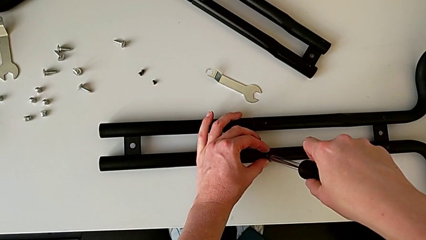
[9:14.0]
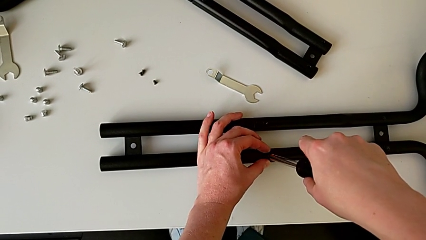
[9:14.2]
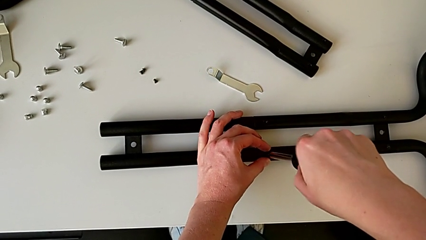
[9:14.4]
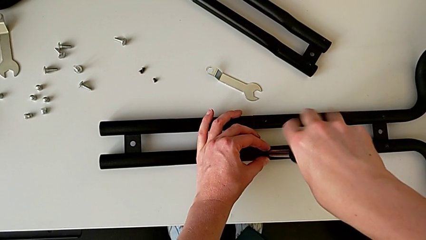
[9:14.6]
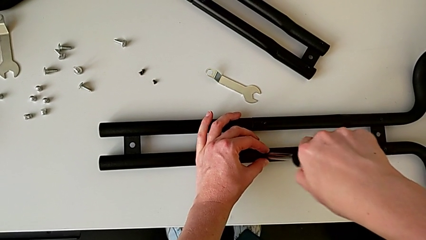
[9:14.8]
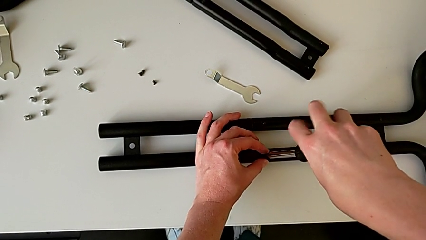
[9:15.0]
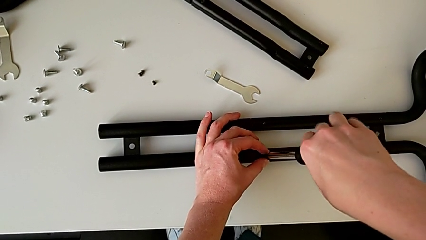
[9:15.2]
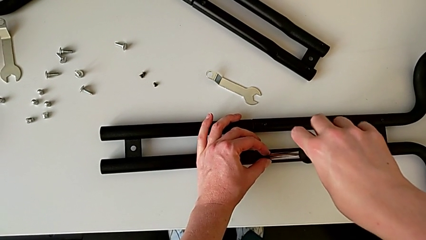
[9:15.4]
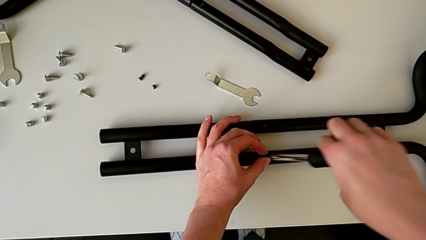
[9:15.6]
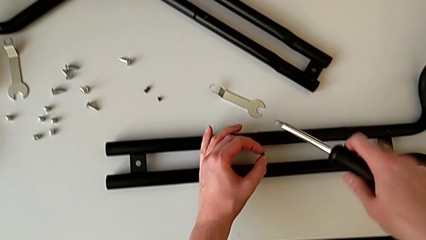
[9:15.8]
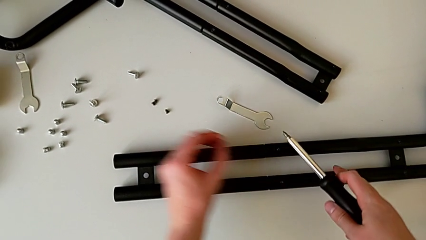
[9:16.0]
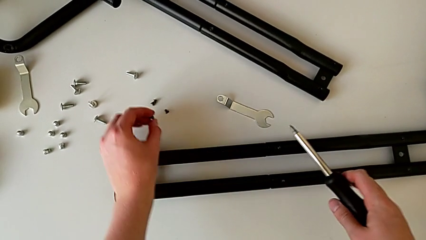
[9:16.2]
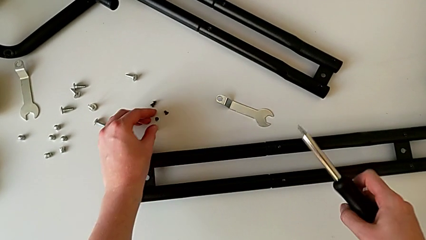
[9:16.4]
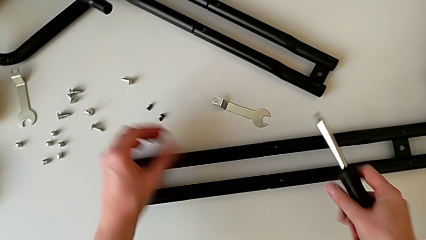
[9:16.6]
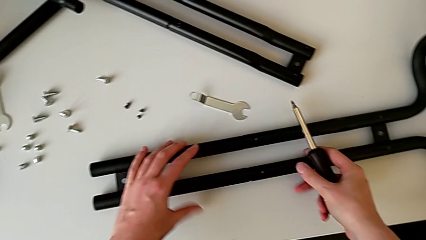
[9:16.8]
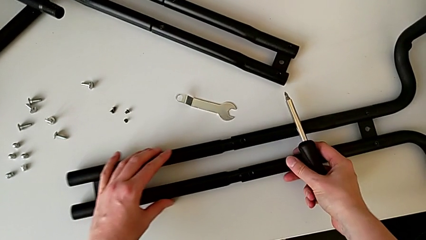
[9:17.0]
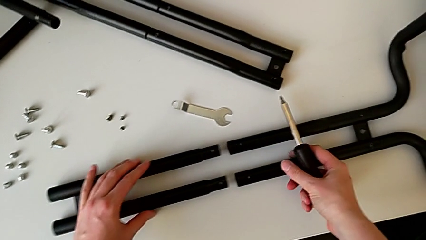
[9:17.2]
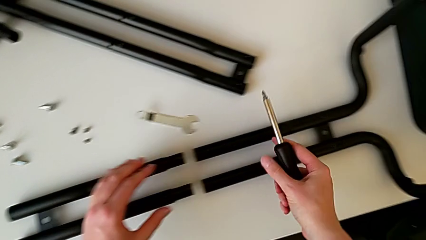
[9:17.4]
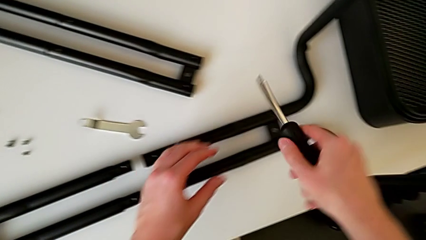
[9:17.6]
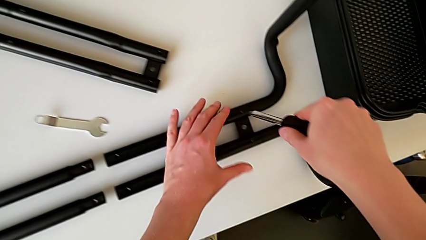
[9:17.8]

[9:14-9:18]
The camera wearer is unscrewing the bar and the base frame. They unscrew the fourth half frame, place the fourth screw and disassemble the half frame.

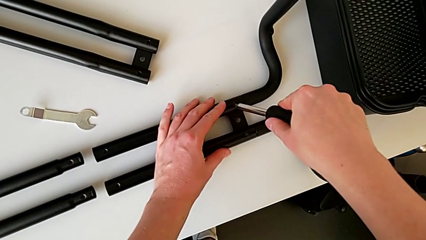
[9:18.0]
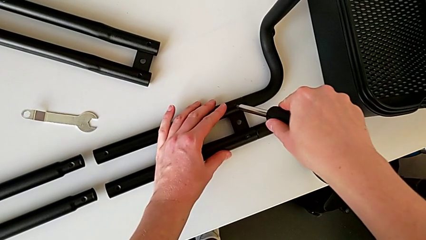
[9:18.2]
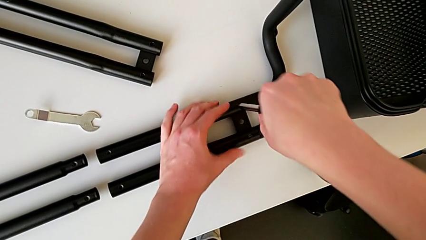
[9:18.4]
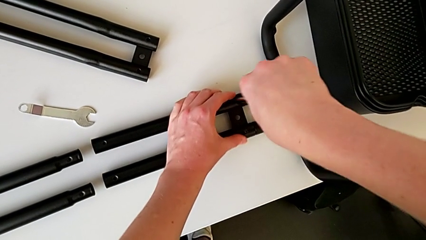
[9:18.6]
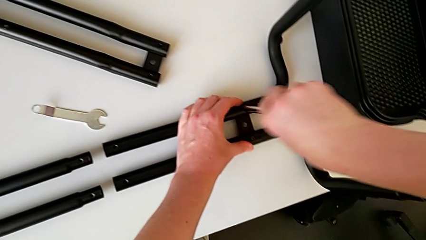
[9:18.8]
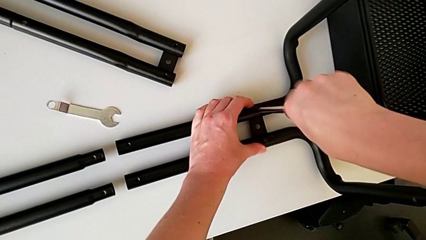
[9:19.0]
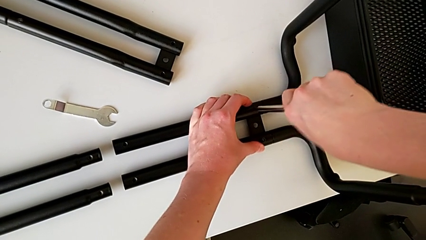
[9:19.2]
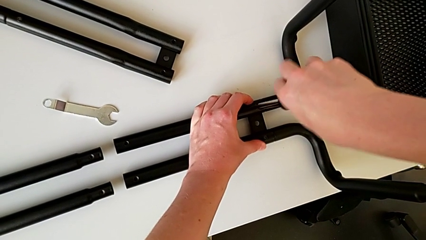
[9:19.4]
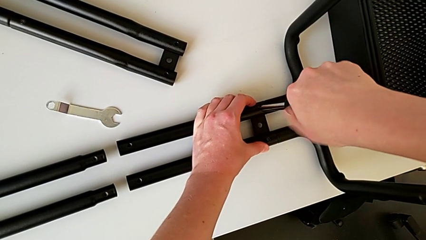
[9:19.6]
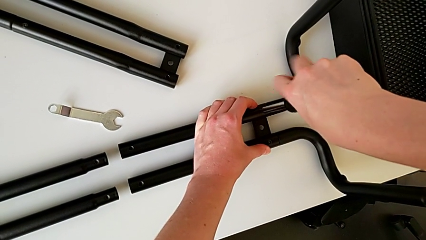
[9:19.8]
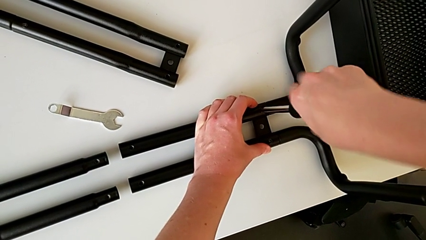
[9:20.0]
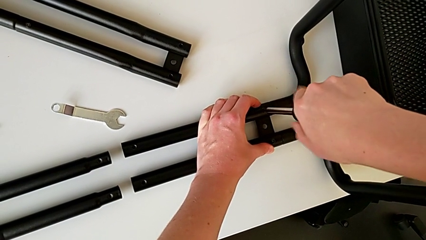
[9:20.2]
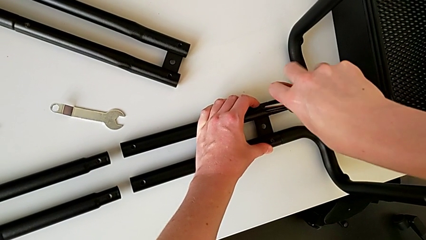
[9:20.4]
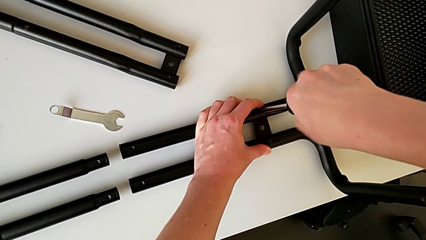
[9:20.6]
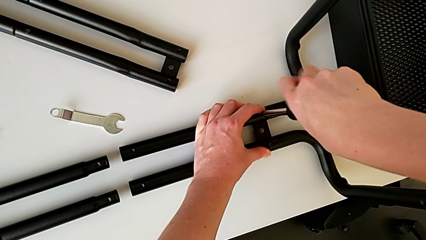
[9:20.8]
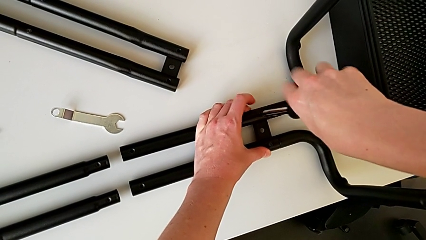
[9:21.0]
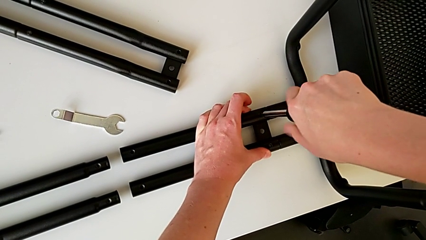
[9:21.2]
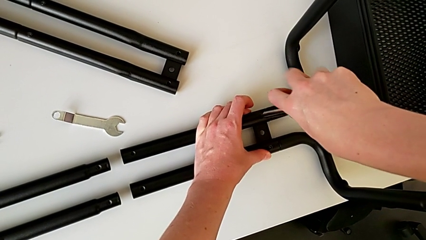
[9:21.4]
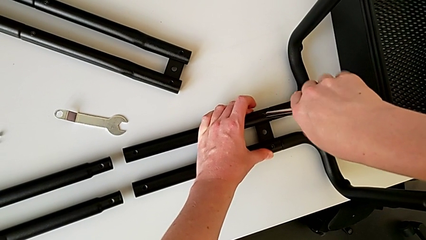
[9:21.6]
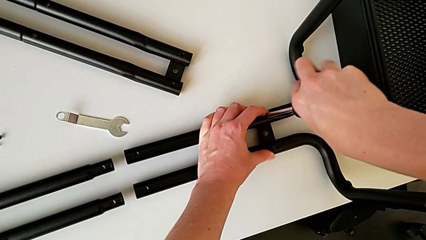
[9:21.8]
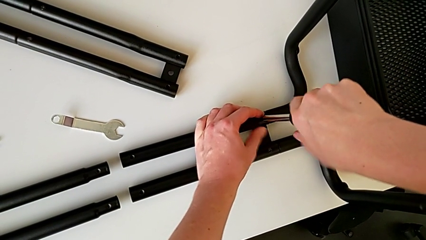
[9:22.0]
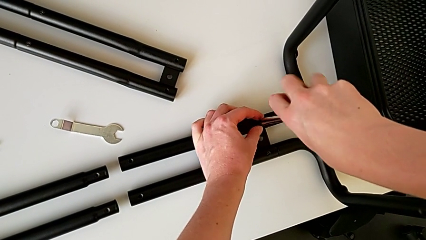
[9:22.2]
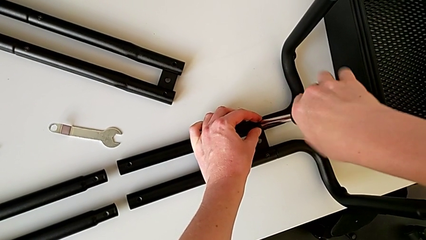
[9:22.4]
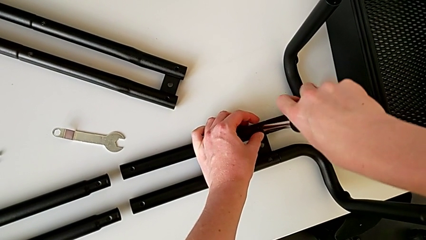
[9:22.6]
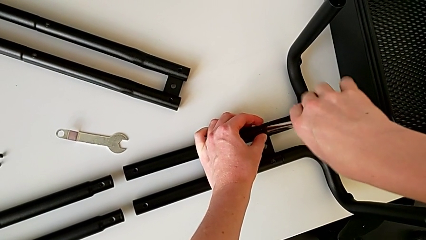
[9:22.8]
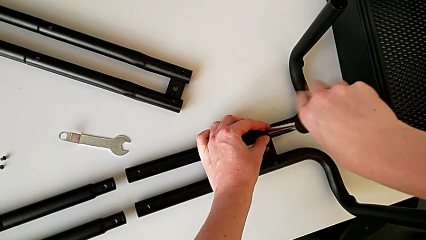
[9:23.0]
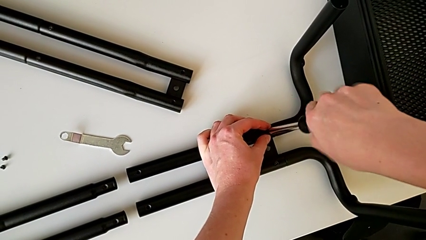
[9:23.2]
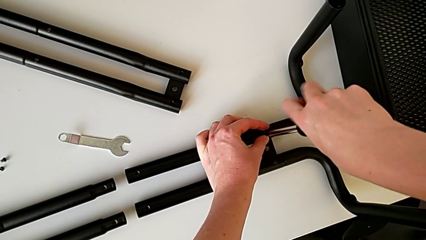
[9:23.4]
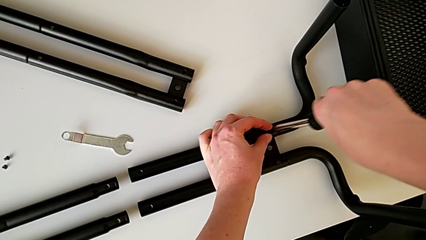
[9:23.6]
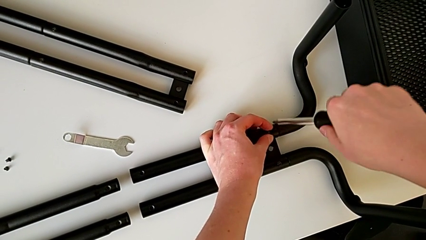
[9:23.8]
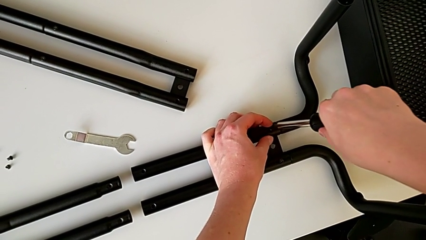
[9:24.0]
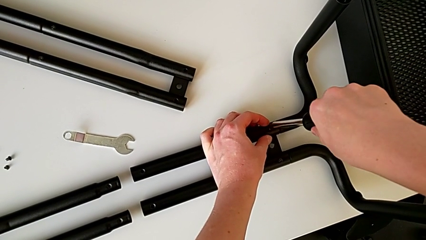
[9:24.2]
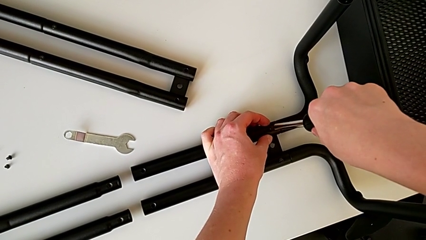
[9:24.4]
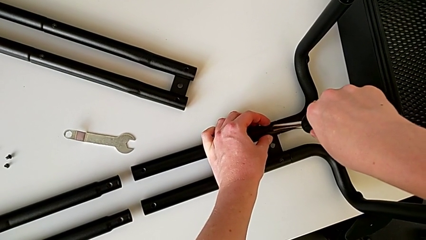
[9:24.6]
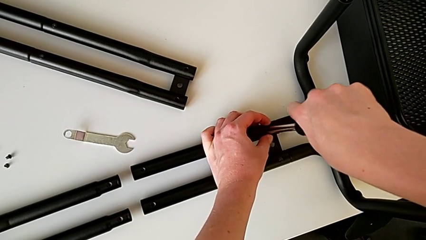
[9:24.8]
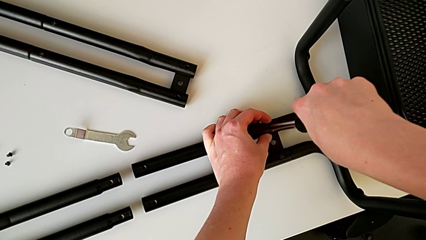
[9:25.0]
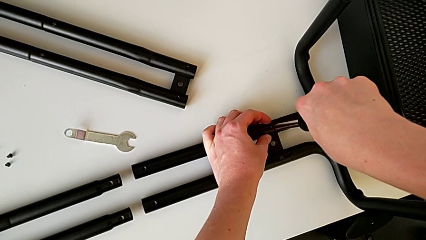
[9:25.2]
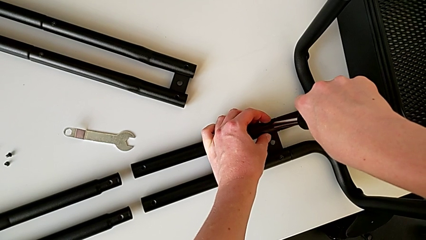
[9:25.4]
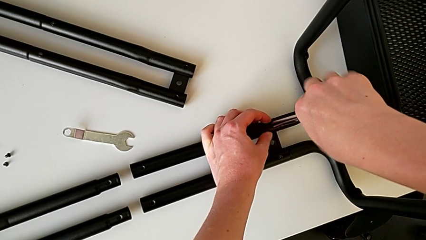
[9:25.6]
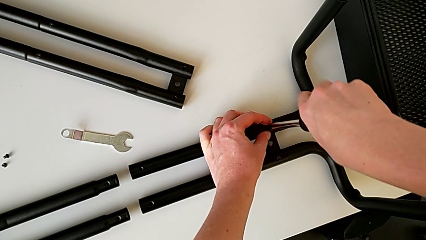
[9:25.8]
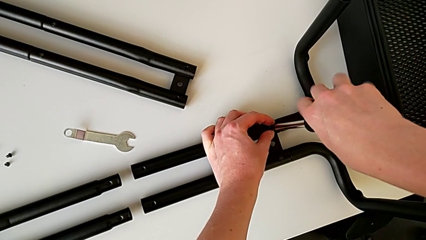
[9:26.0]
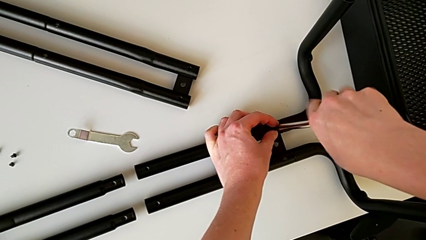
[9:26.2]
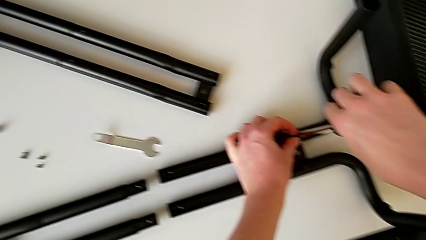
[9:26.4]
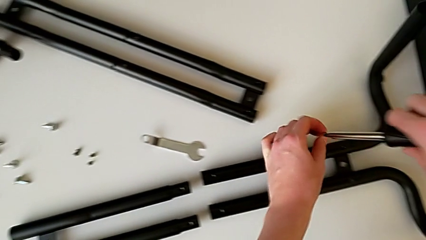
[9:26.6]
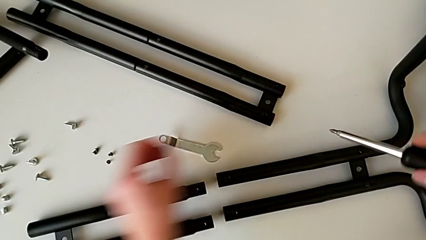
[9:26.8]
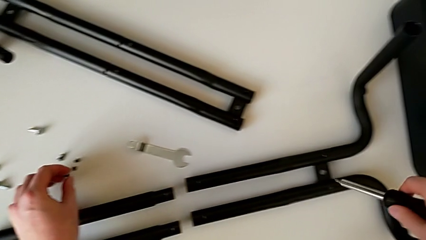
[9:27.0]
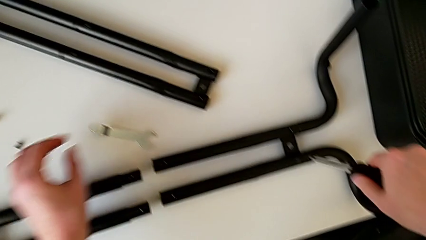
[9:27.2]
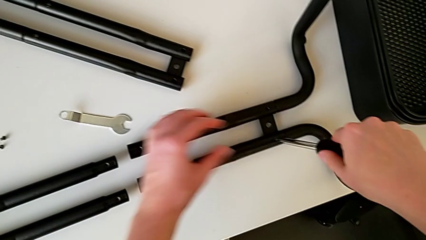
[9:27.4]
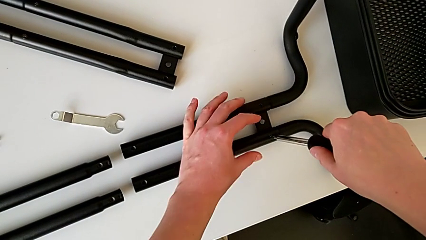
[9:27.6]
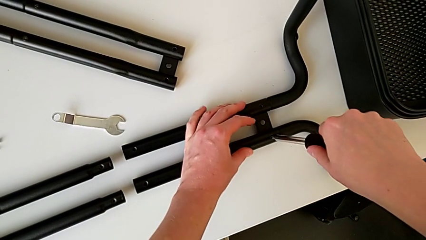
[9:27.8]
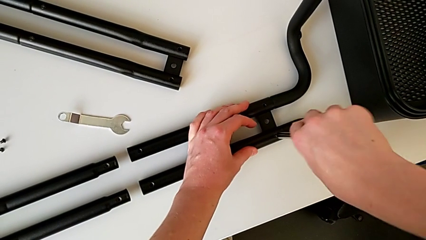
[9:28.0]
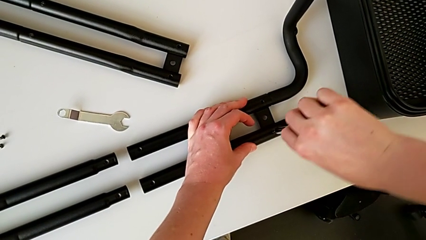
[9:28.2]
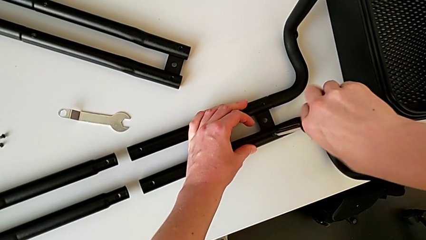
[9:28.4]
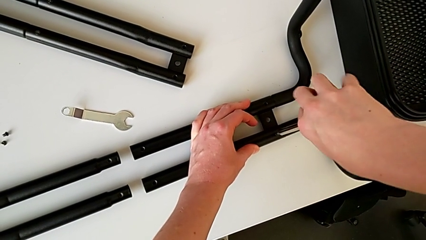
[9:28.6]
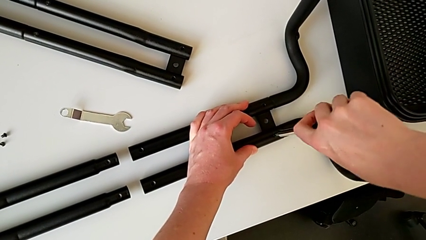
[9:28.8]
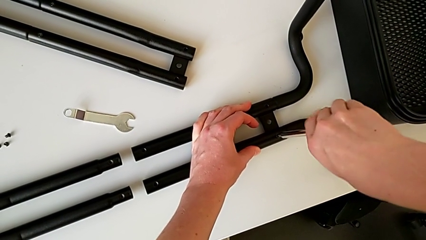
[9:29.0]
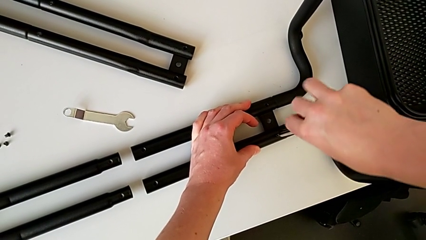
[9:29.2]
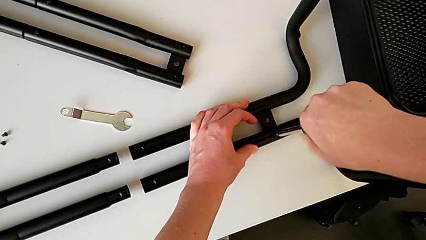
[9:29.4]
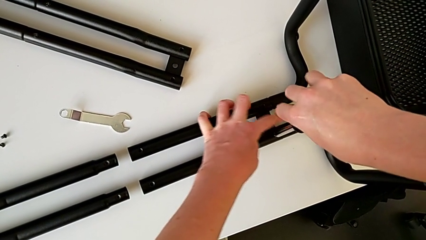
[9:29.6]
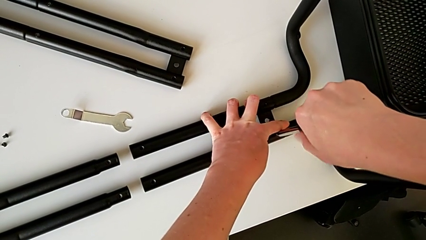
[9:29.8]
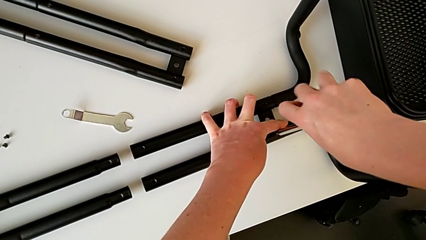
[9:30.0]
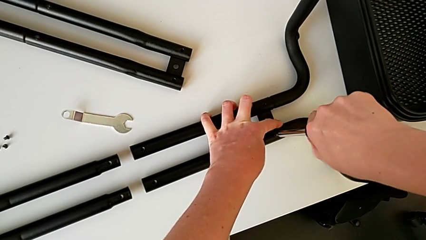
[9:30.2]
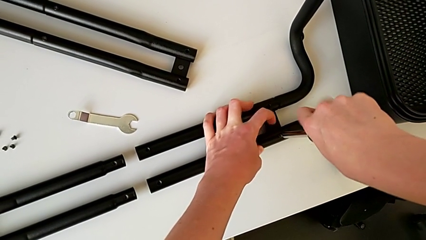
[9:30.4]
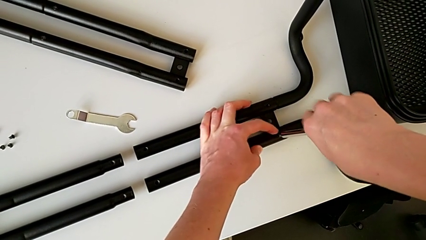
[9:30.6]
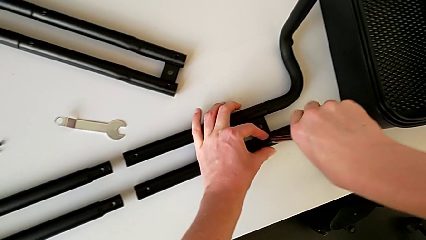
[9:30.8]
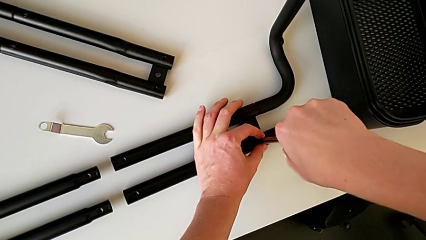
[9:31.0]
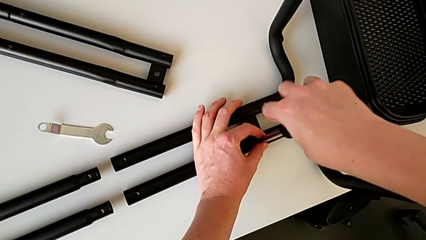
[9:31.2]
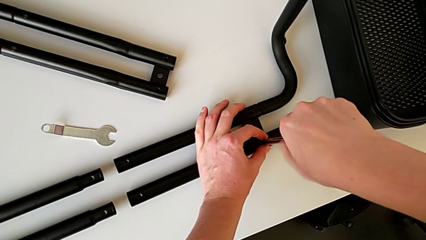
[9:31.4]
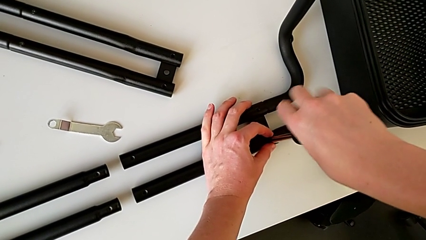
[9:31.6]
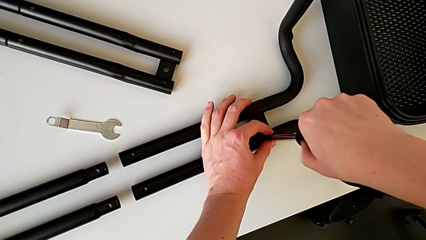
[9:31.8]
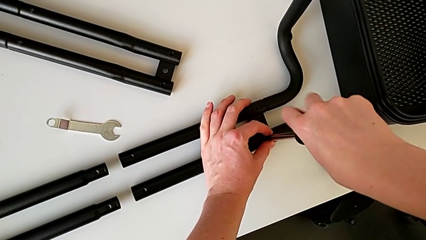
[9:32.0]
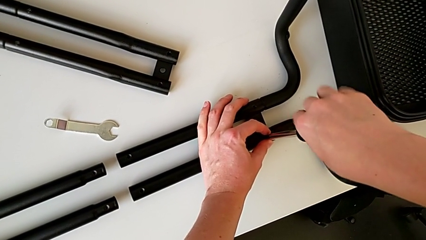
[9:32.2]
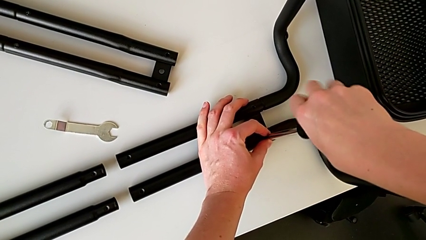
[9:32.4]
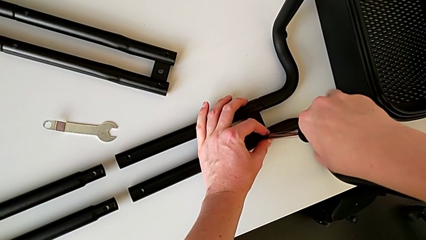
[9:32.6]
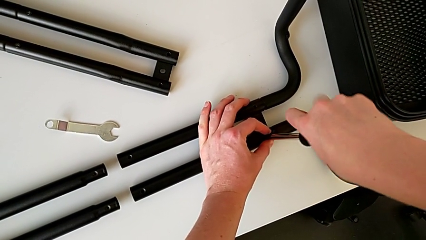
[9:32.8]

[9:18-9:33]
The camera wearer is disassembling the half frame. They unscrew the fifth leg, place the fifth screw and begin to unscrew the sixth leg.
